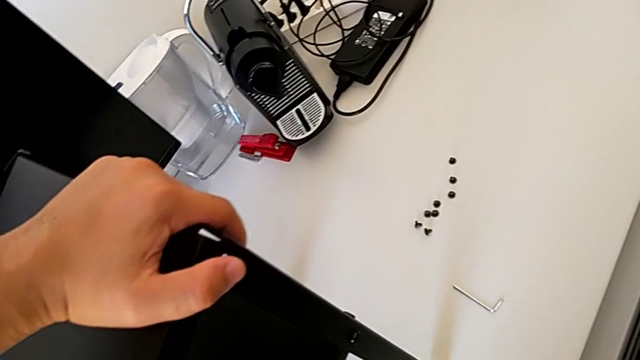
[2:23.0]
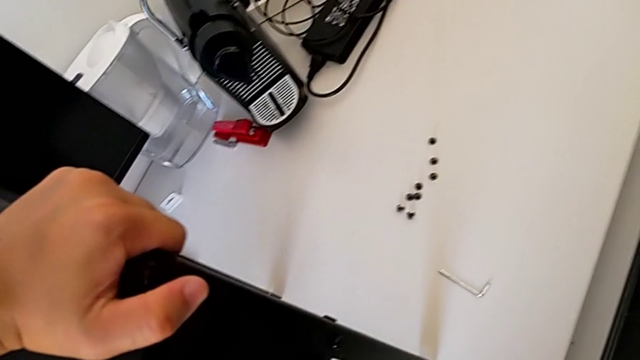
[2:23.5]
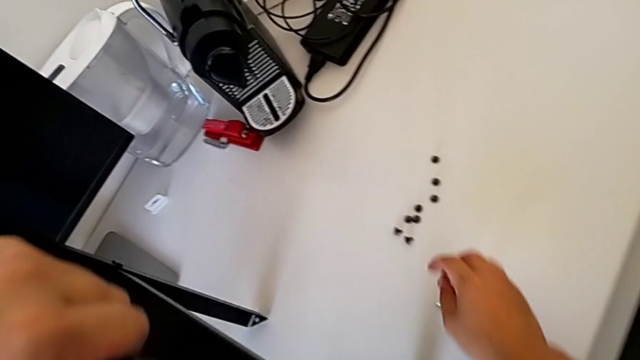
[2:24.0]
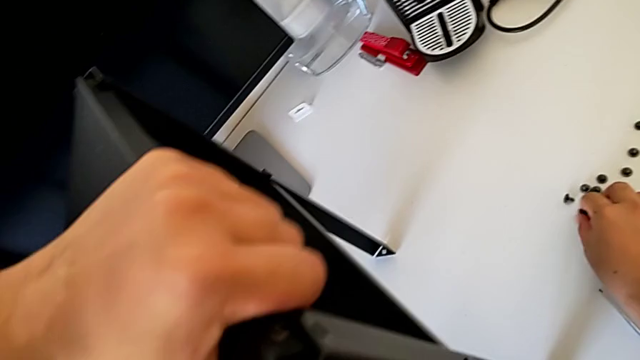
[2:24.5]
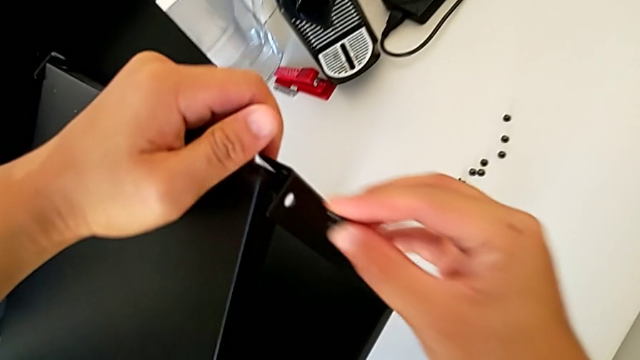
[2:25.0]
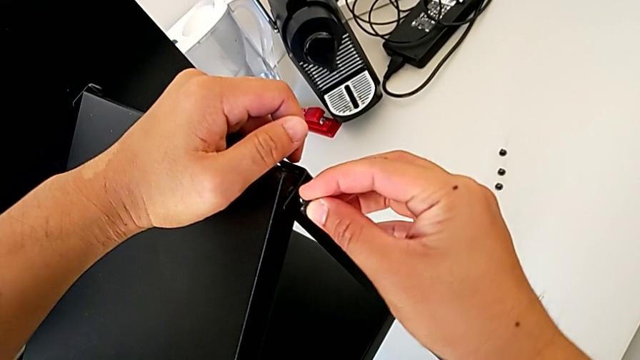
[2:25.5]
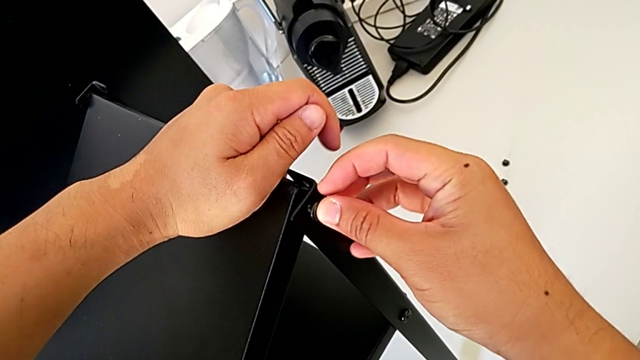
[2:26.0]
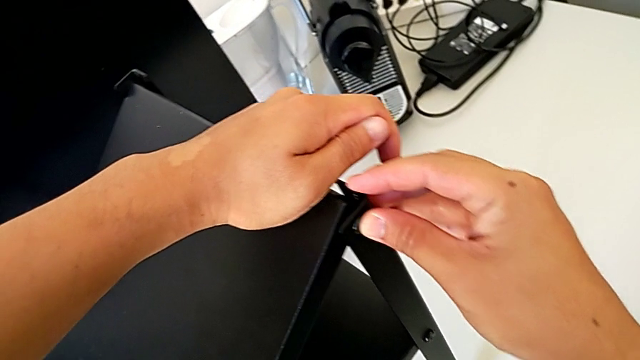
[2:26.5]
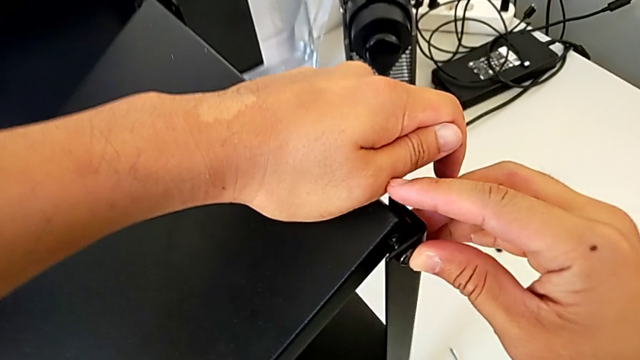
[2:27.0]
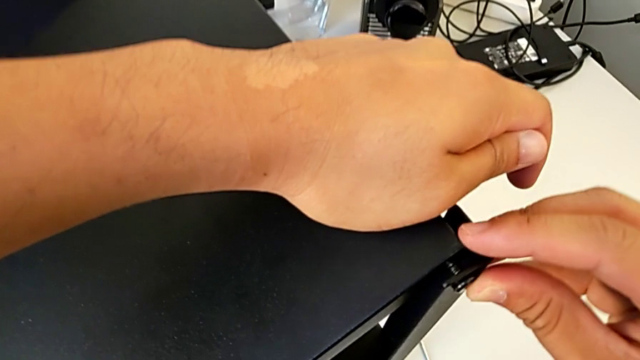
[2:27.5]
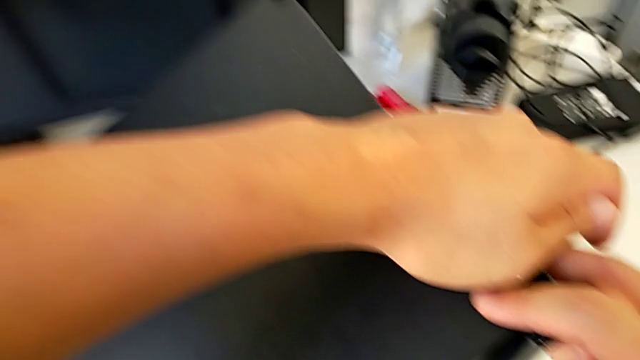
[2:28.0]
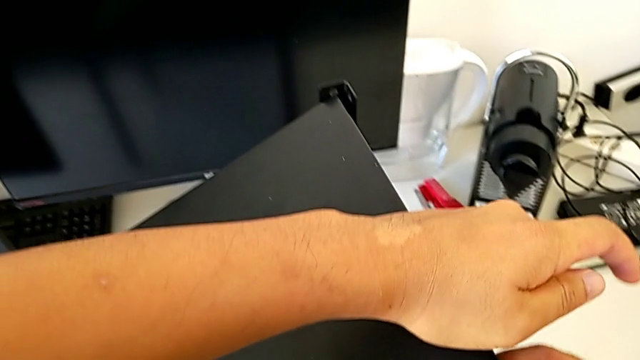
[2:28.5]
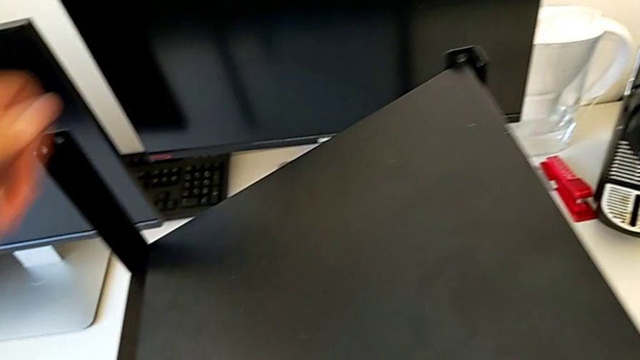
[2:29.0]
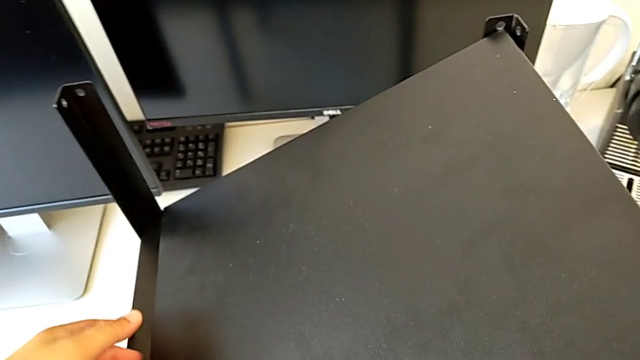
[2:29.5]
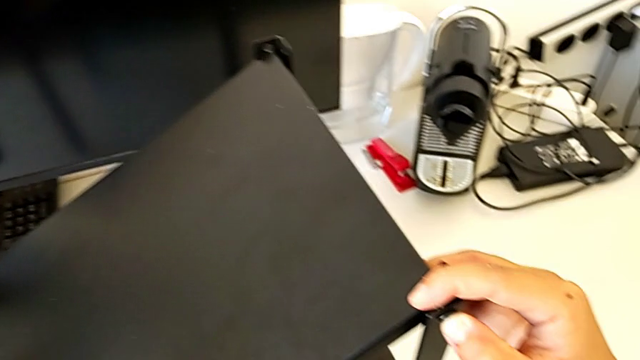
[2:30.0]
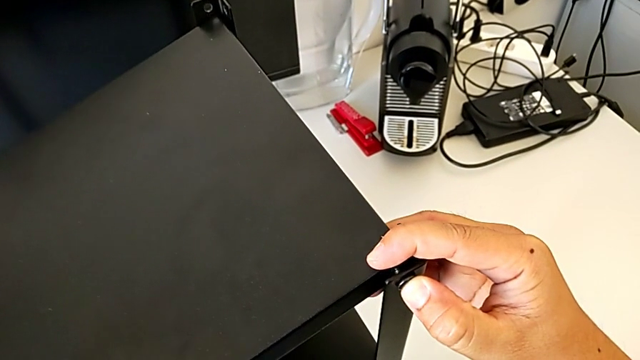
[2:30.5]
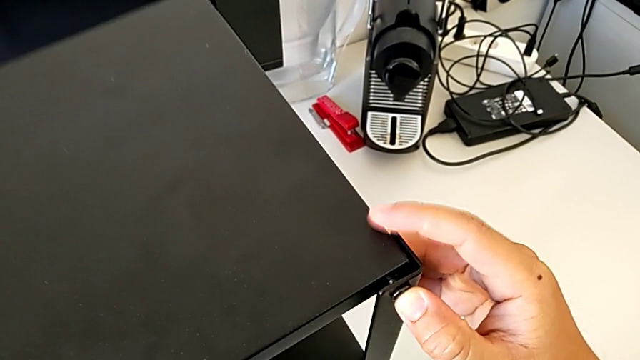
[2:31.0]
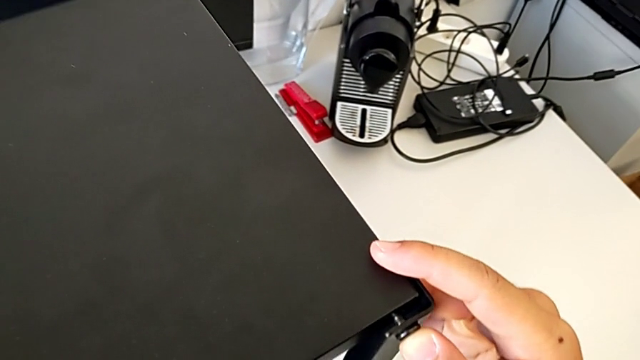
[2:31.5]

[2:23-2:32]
The camera wearer is assembling the top table with the furniture. They grab the hex socket head, insert it and lift the tray.

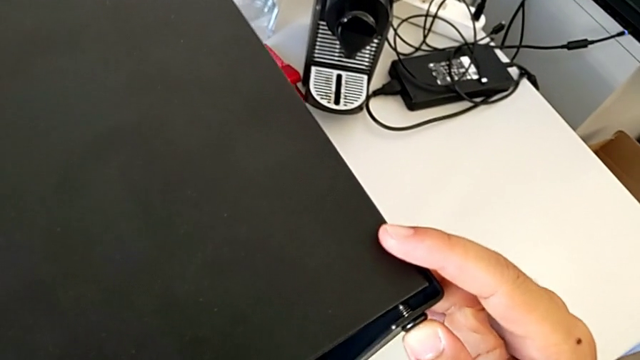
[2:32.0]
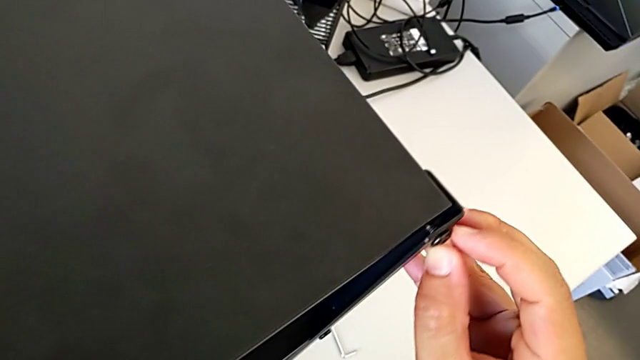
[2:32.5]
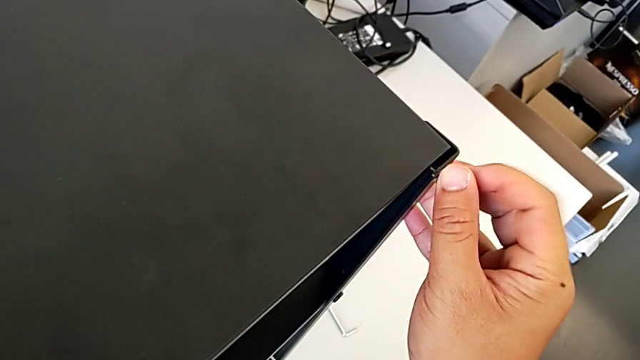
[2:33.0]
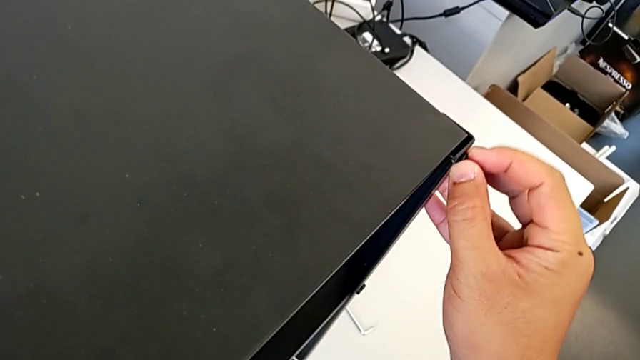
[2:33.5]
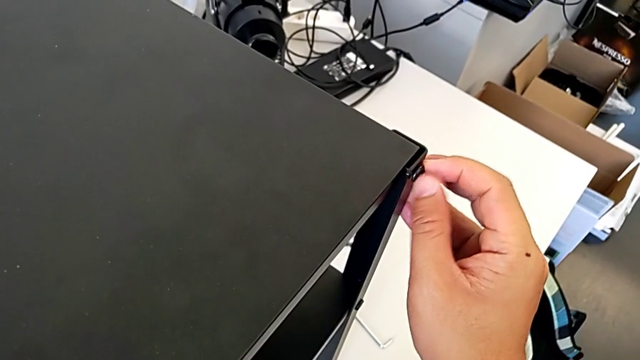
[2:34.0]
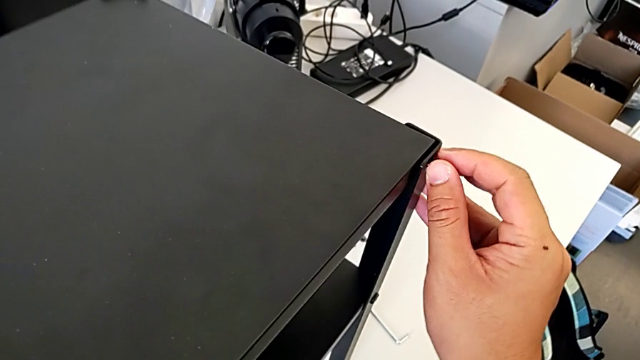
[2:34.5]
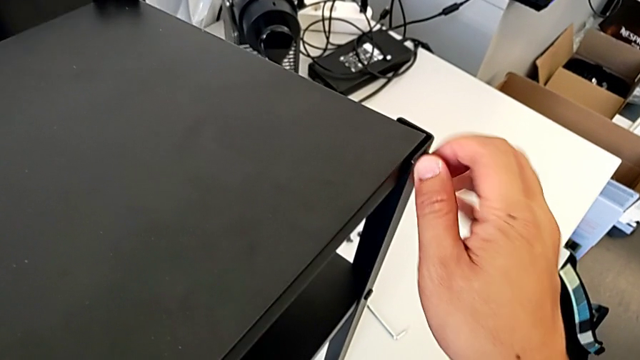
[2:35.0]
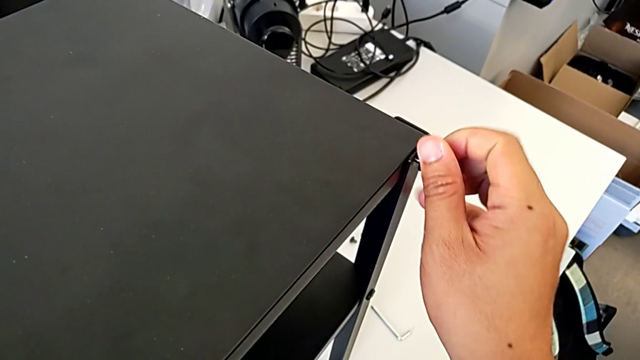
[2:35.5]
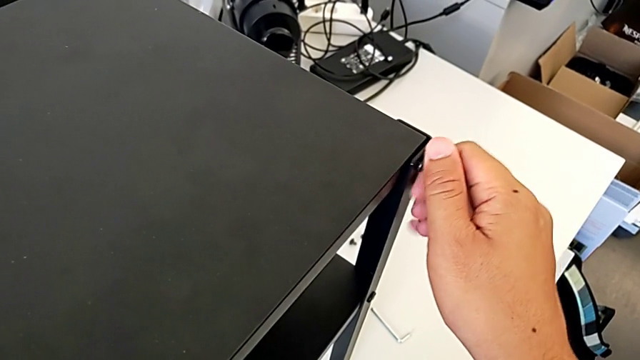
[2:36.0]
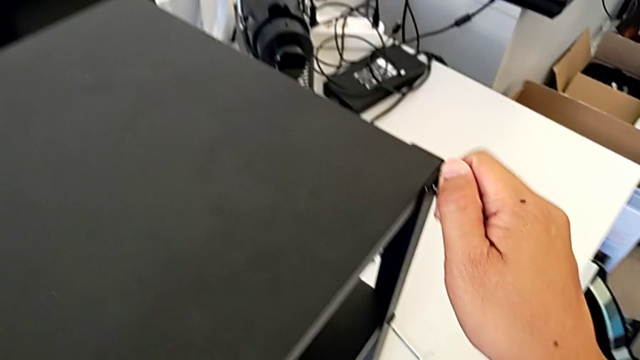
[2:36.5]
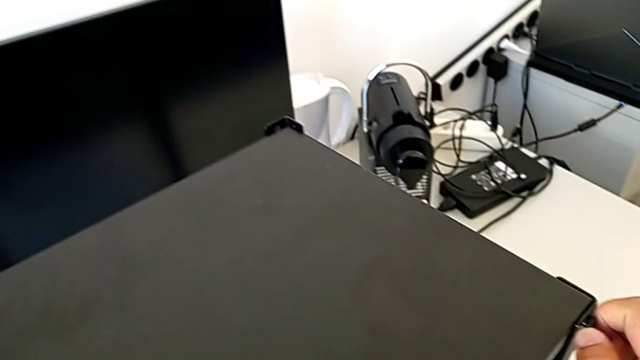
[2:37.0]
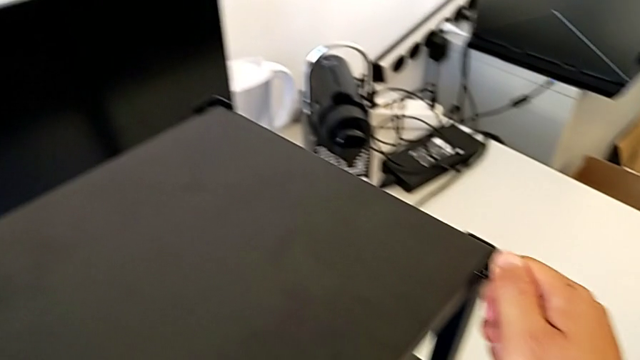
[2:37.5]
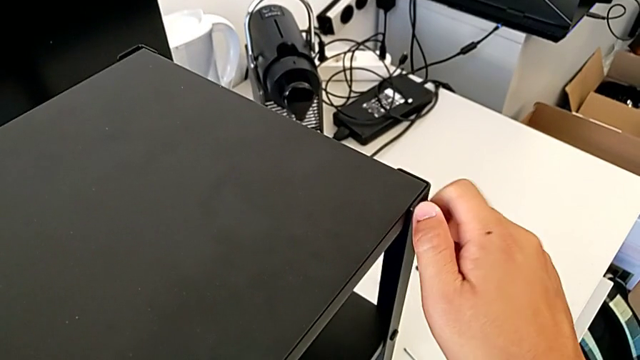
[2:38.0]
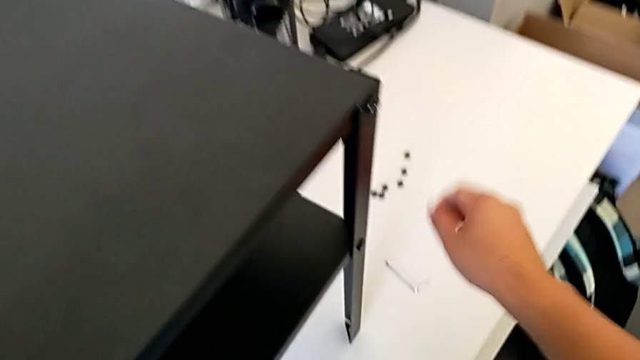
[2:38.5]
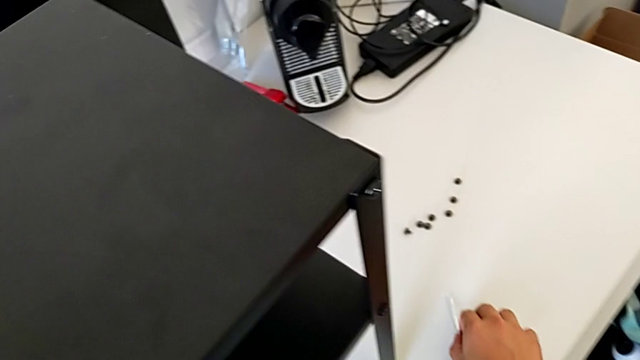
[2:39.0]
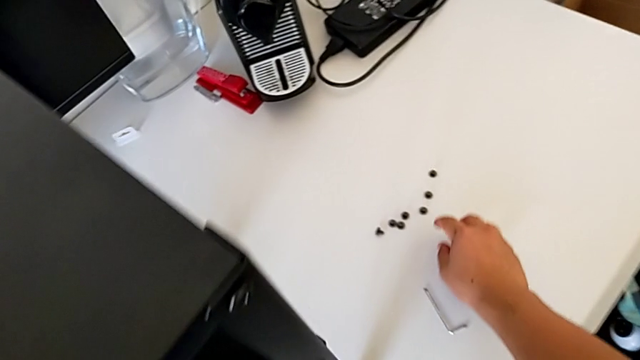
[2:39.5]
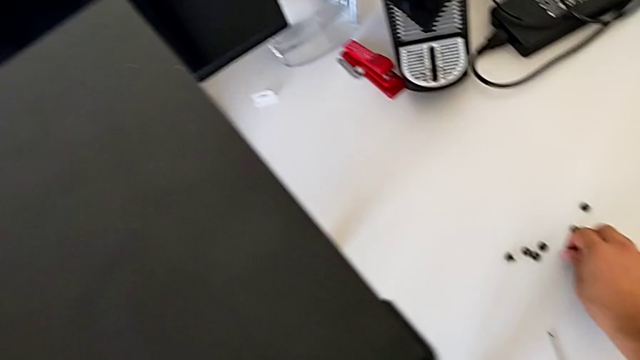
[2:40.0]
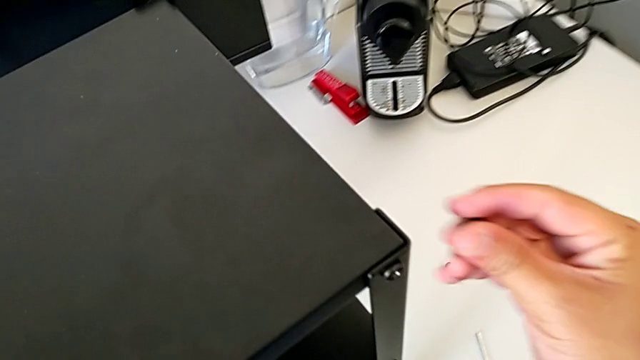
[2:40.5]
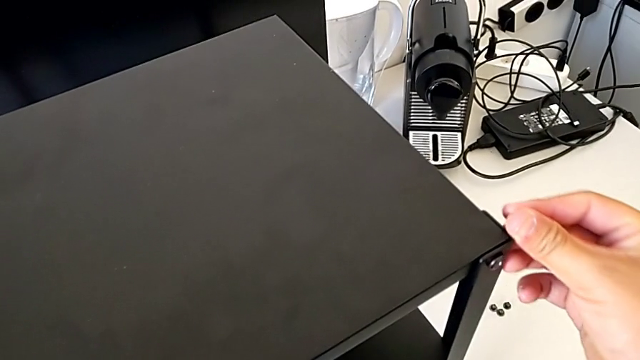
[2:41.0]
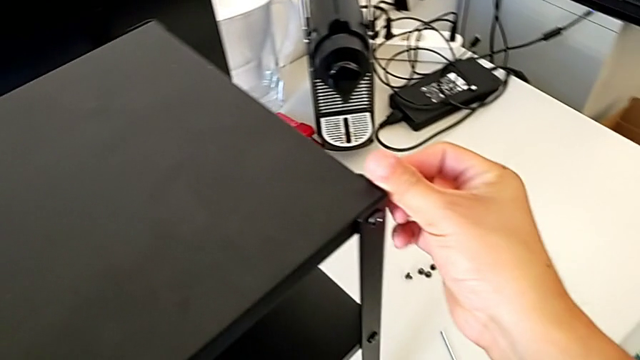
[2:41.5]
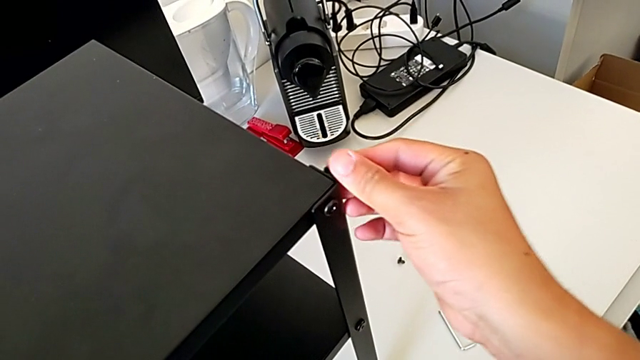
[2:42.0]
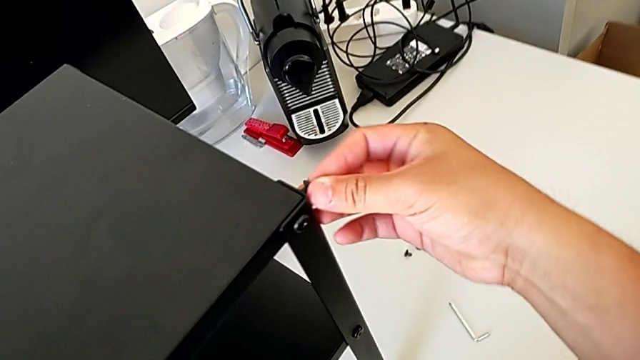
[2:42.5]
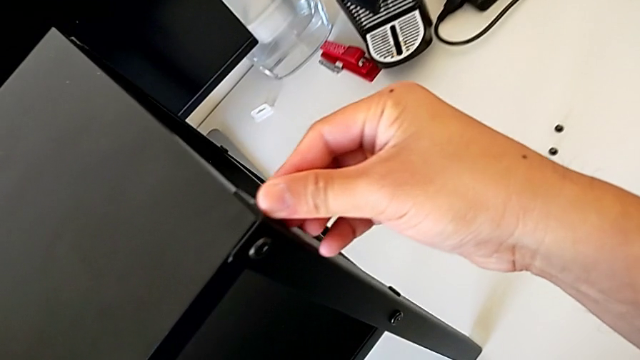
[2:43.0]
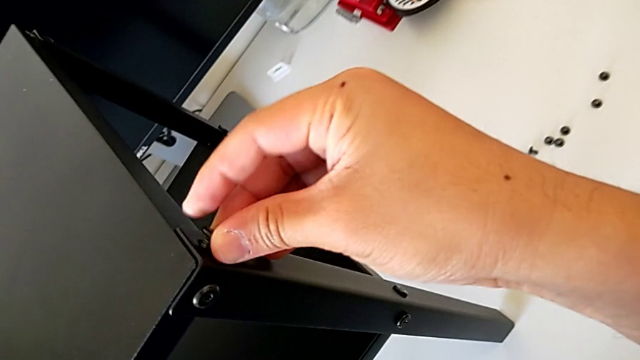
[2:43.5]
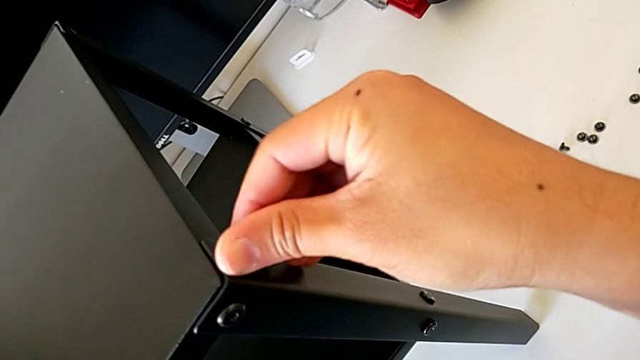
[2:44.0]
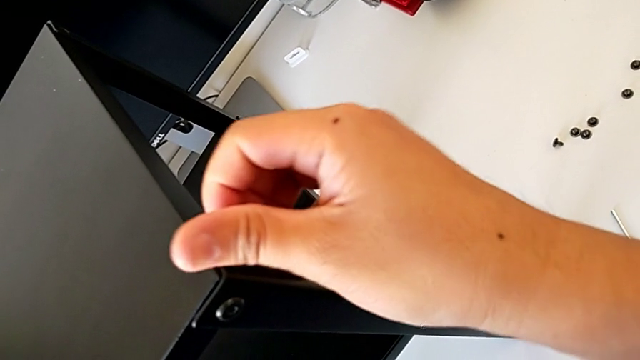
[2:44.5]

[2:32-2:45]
The camera wearer is assembling the top table with the furniture. They screw the hex socket head, grab it and insert it.
